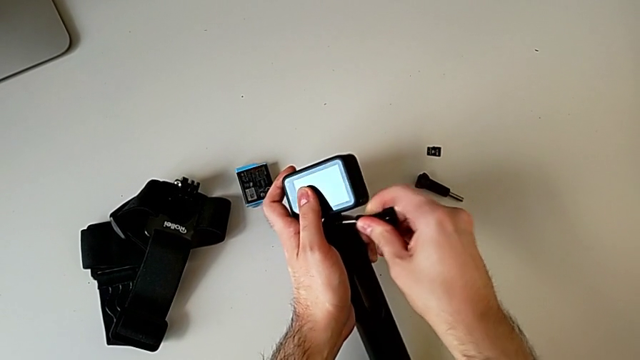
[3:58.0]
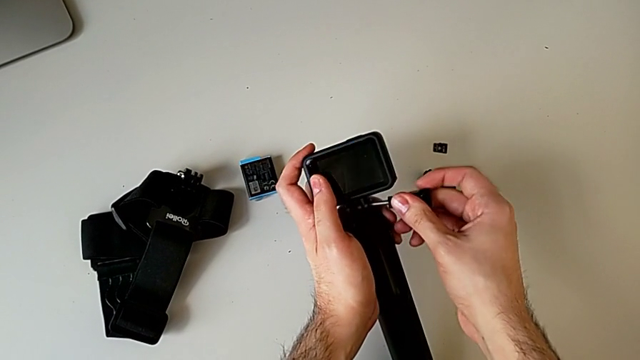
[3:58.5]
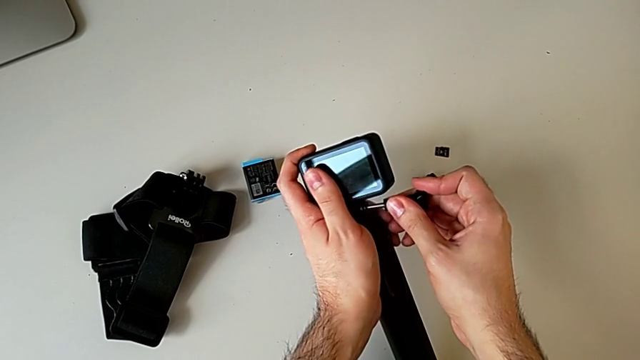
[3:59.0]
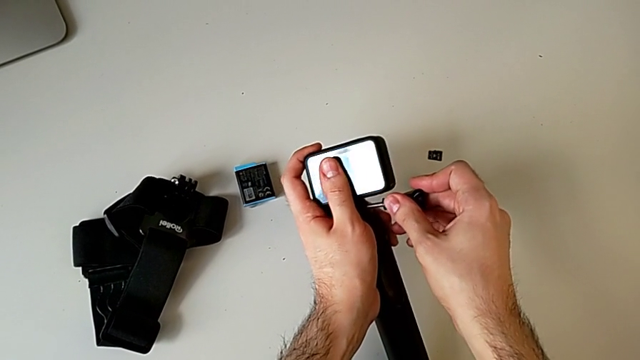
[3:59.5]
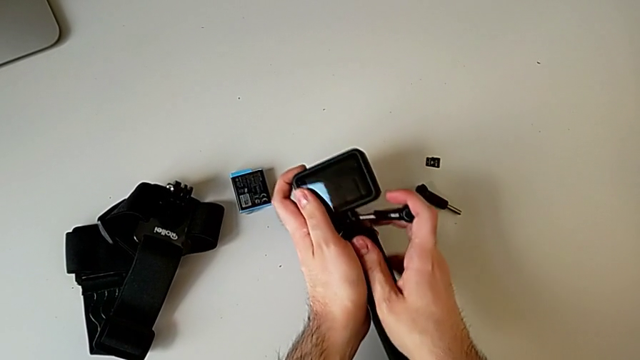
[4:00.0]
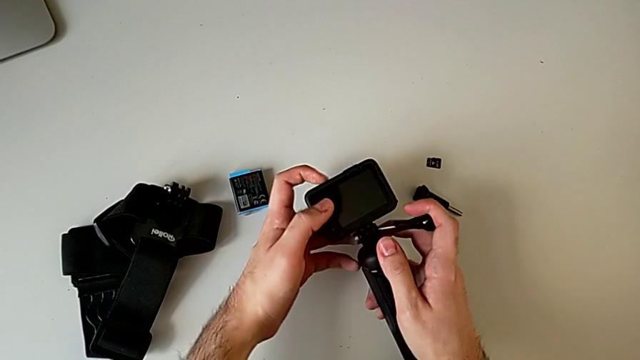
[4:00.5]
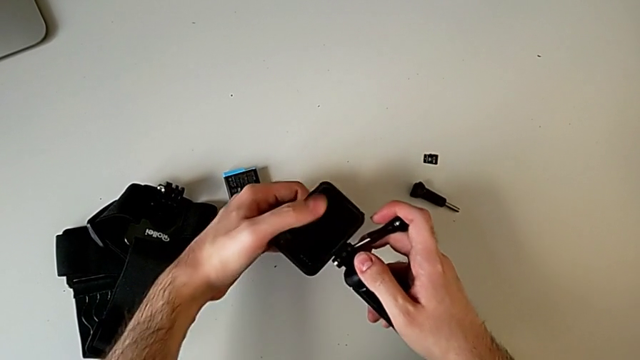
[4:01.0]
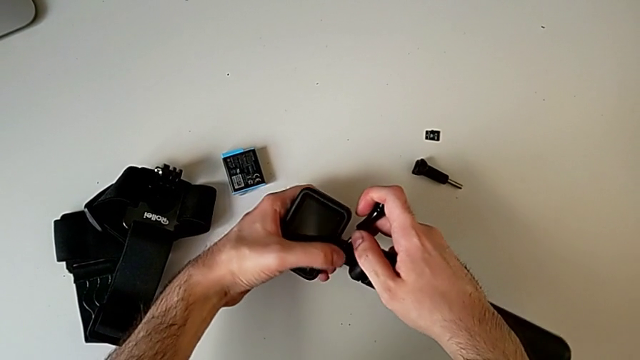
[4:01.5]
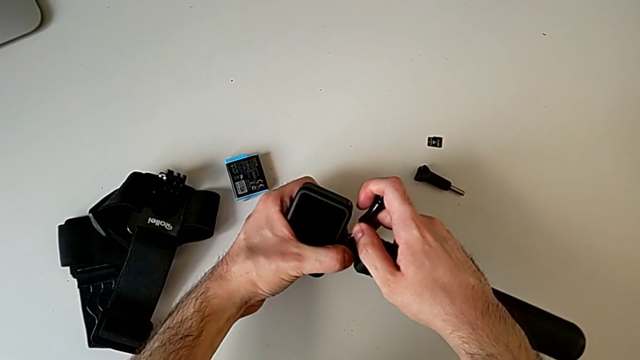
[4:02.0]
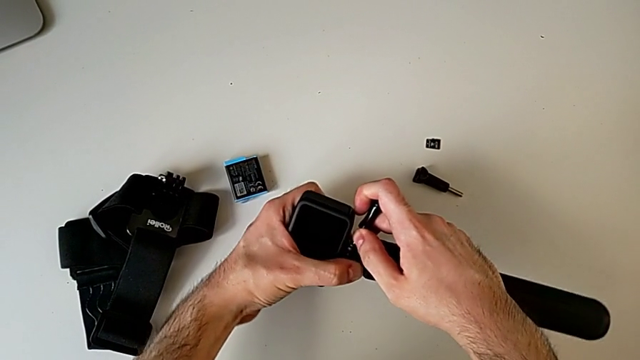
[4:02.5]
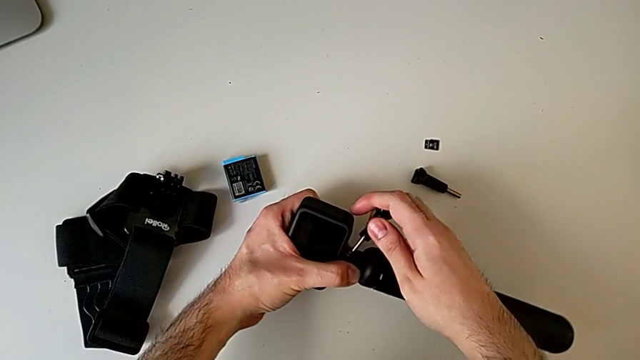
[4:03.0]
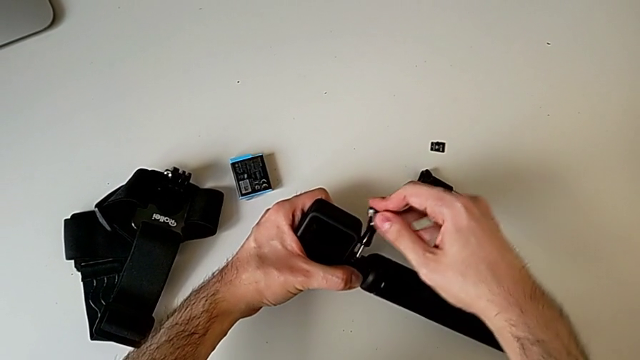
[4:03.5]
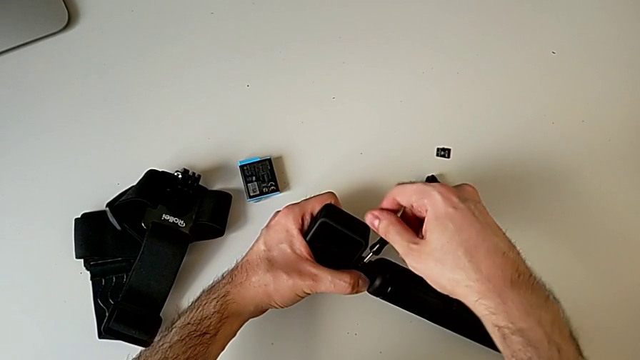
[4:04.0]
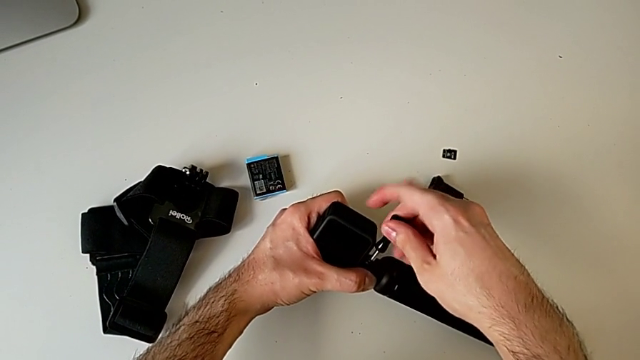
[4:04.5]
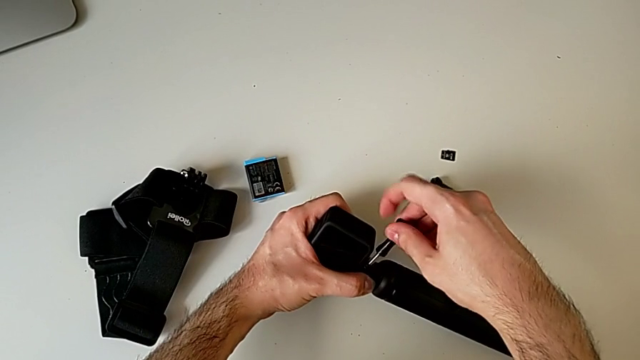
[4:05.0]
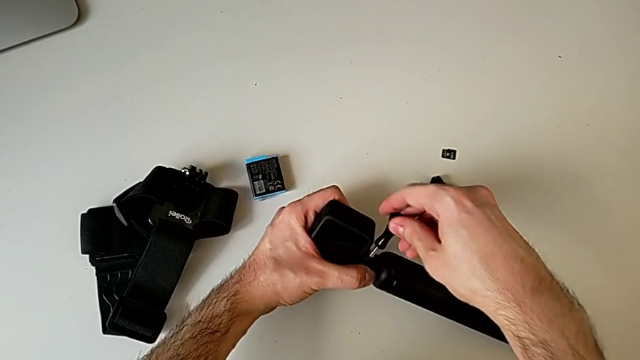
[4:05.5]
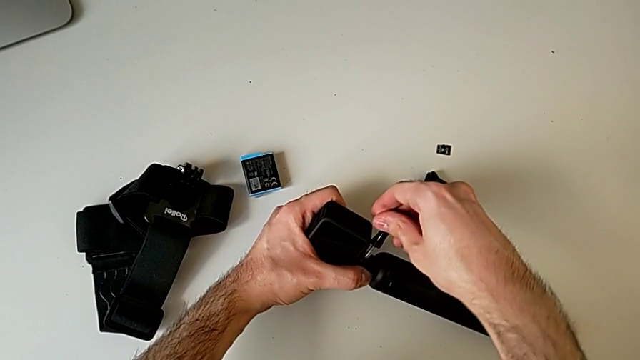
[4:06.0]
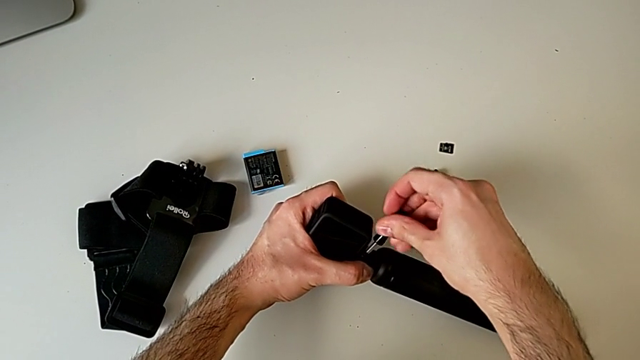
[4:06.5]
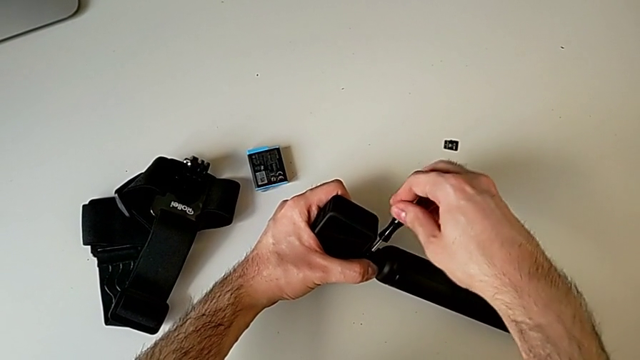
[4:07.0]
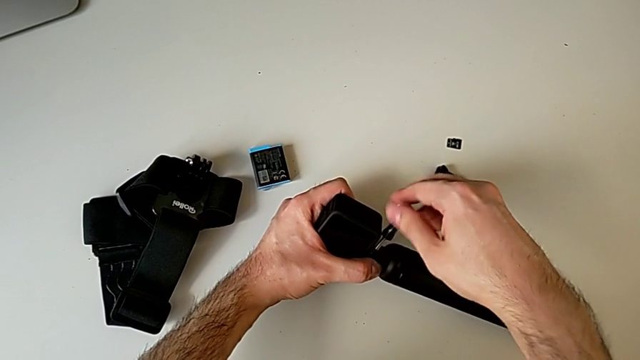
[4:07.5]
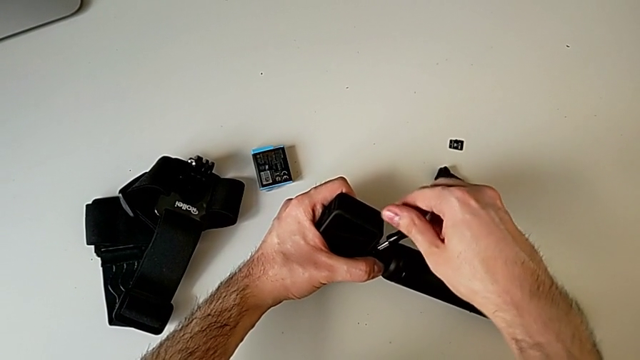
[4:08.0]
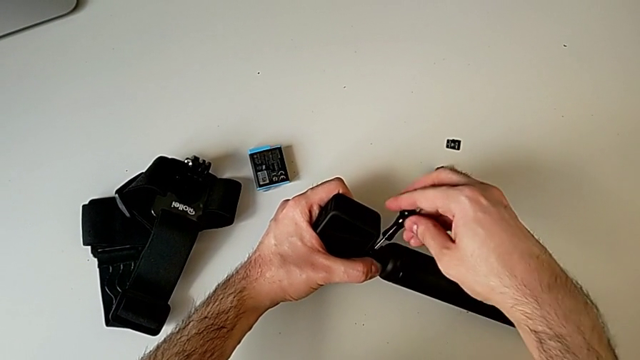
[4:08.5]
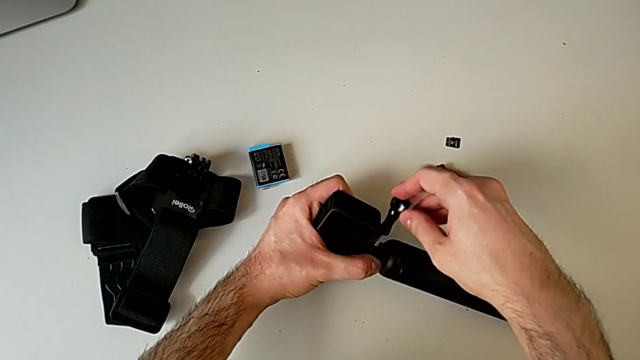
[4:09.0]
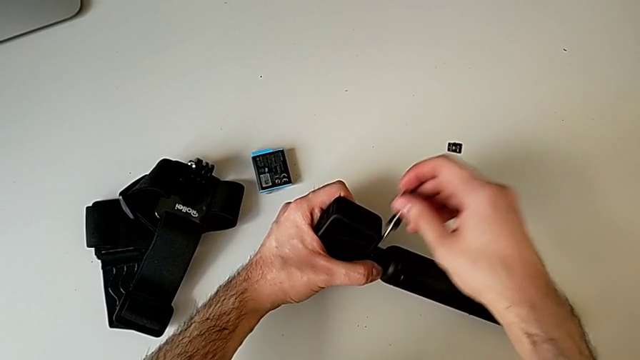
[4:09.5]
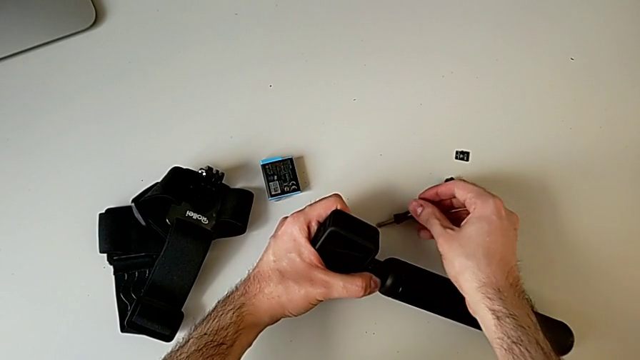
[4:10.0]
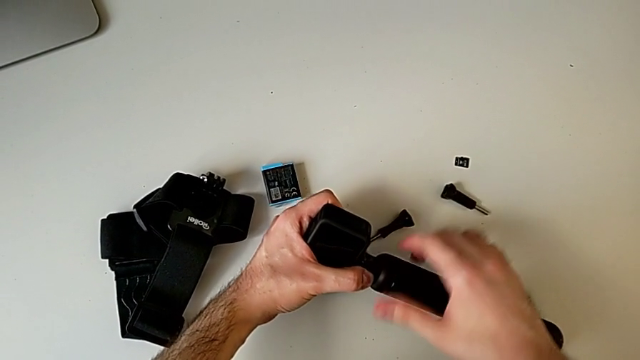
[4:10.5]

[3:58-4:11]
The camera wearer is placing the GoPro on the handheld grip. They keep assembling the black GoPro.

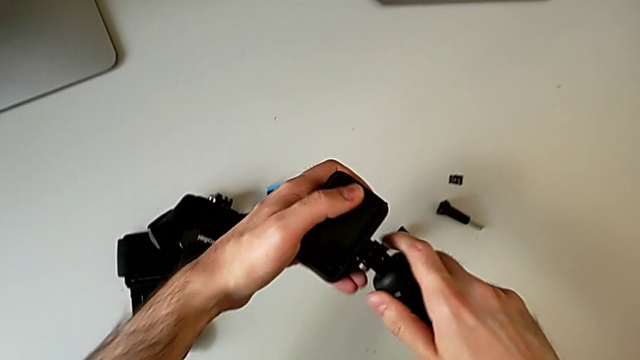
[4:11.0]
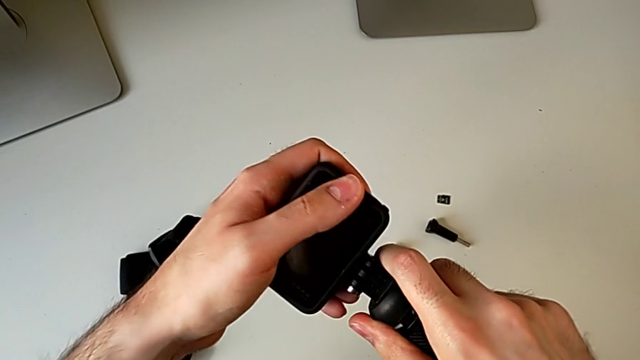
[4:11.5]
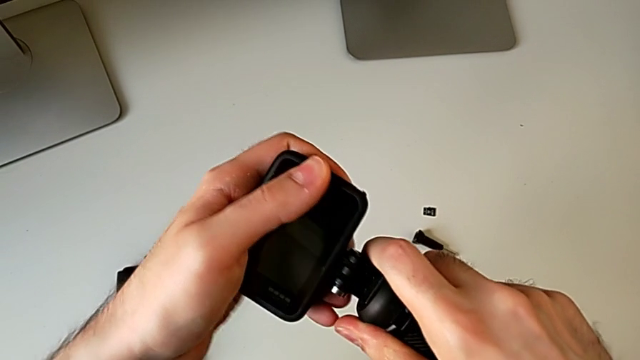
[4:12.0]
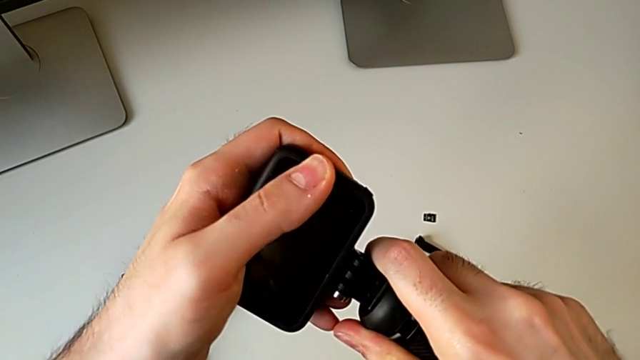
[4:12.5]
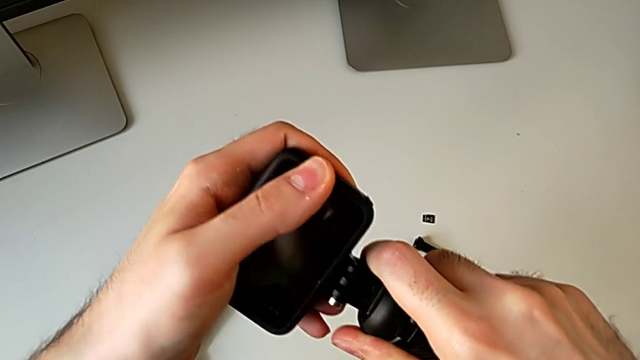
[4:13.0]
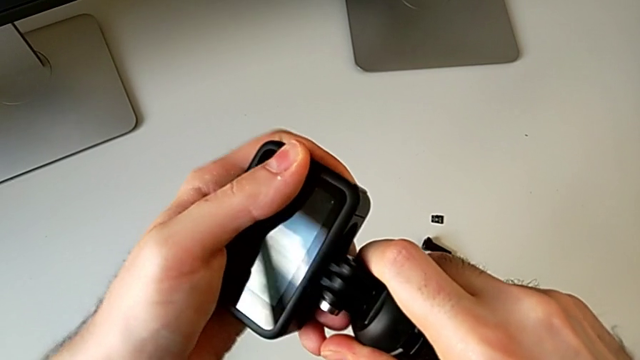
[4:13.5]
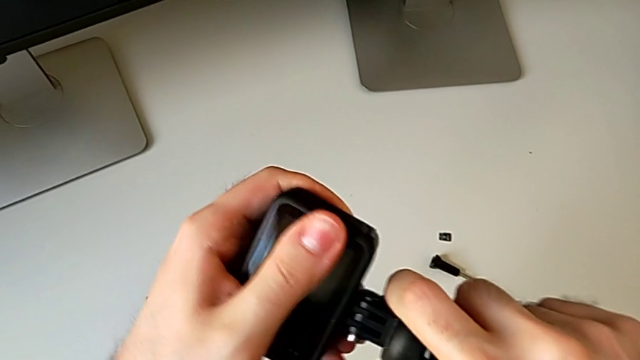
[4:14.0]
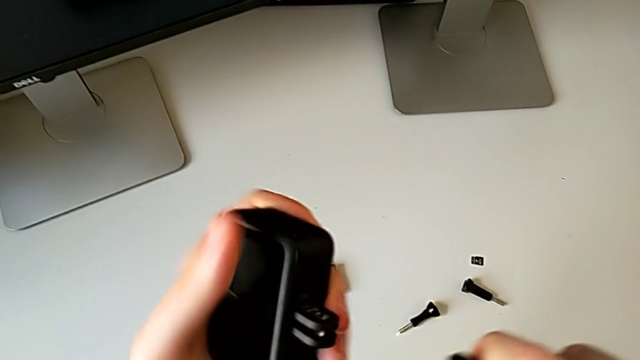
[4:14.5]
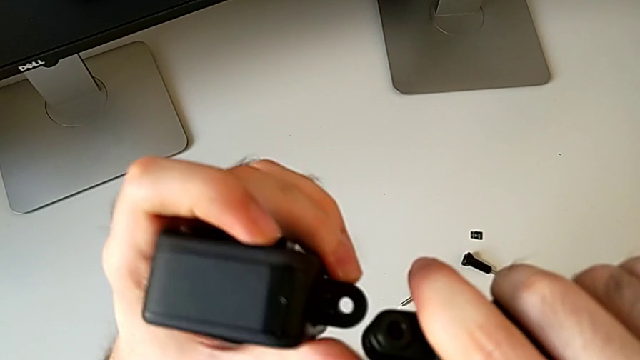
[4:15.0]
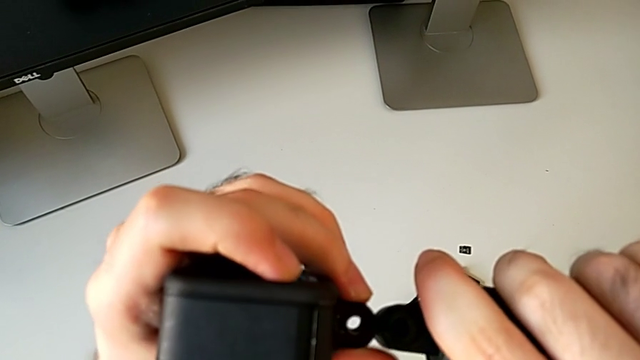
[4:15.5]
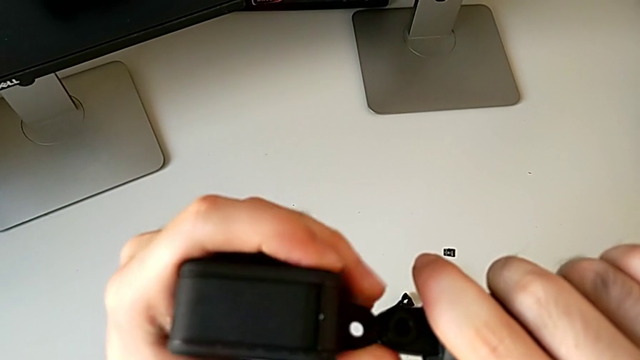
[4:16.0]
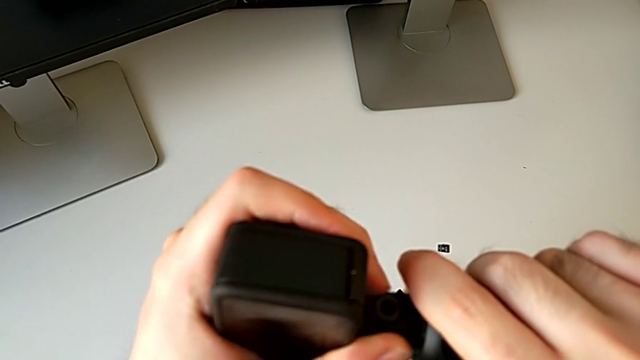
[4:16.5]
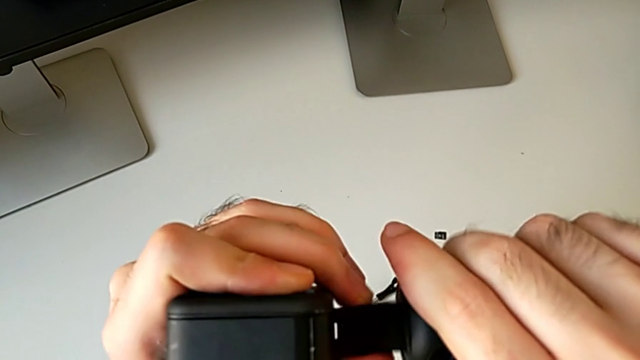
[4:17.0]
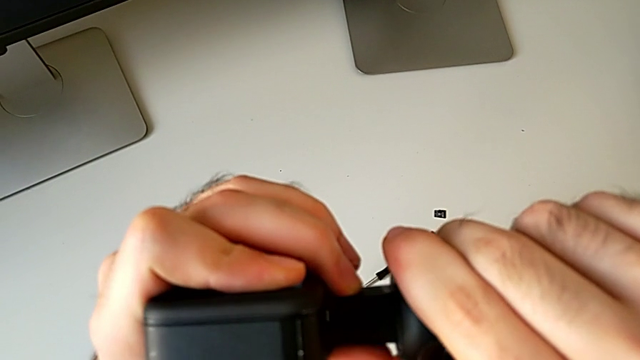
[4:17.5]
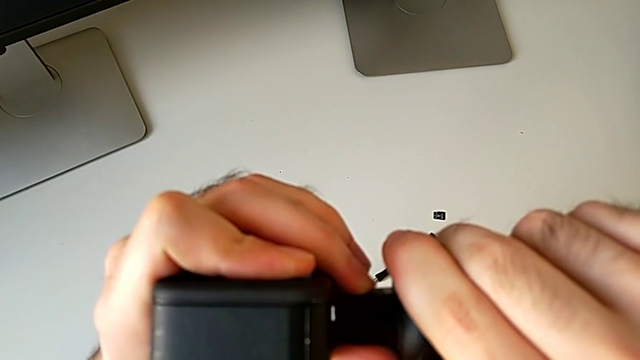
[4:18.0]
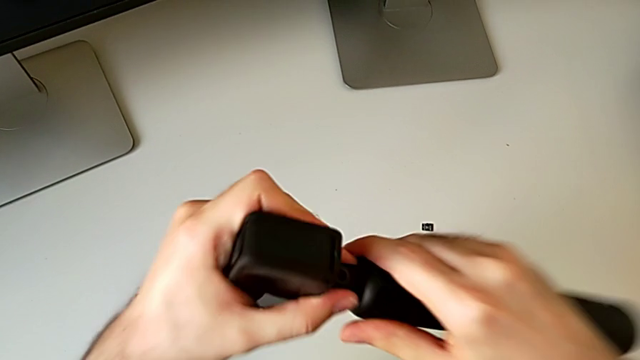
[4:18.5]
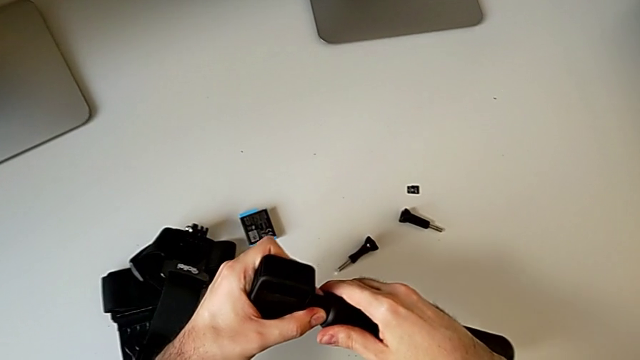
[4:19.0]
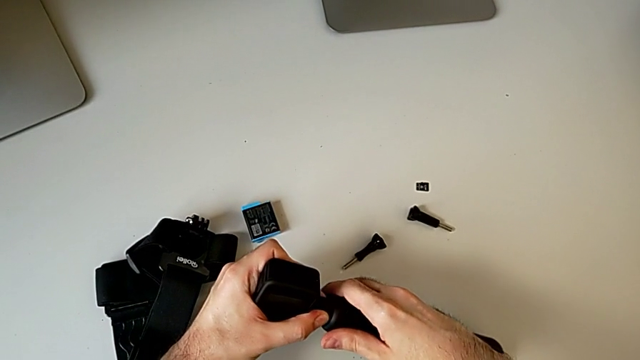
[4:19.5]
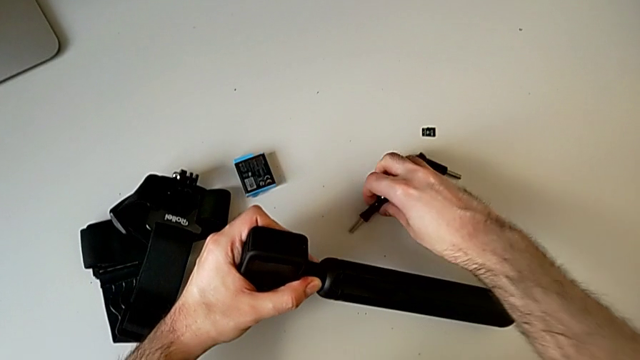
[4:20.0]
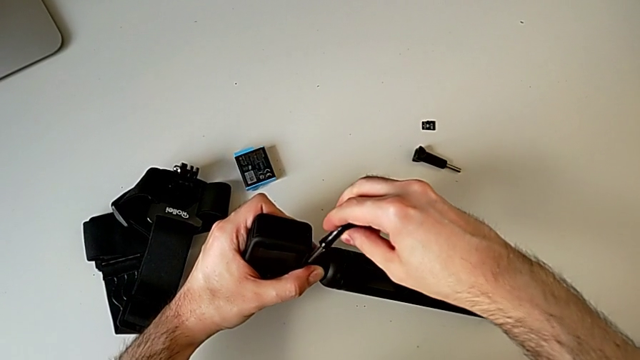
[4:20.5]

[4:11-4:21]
The camera wearer is assembling the GoPro to the handheld grip. They withdraw the black GoPro and align it.
